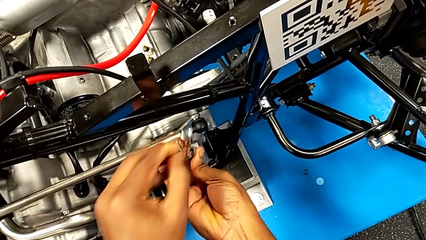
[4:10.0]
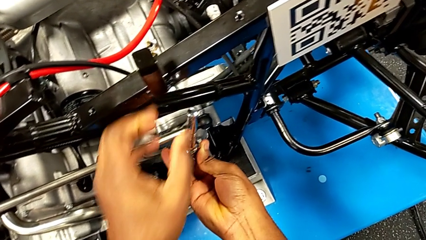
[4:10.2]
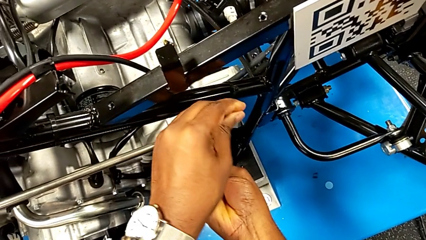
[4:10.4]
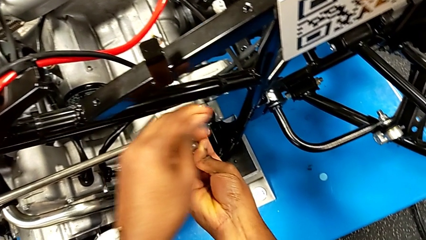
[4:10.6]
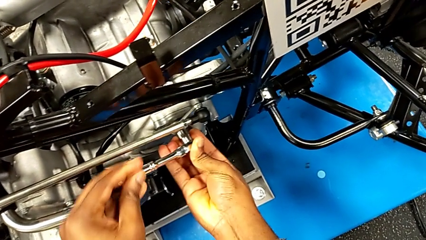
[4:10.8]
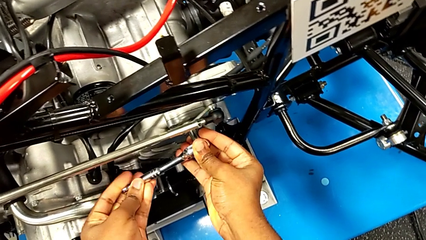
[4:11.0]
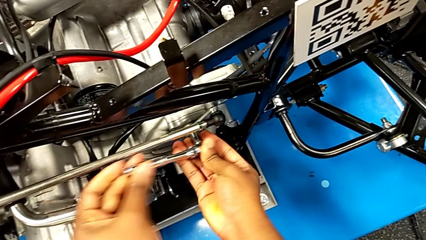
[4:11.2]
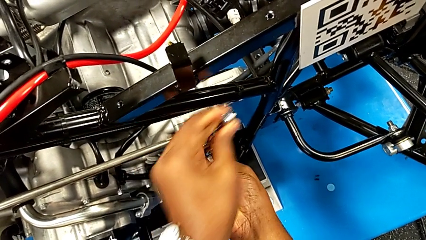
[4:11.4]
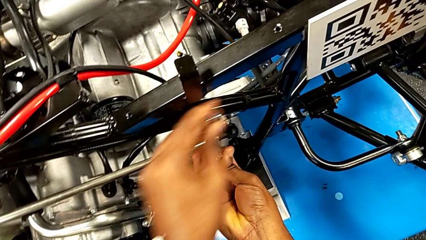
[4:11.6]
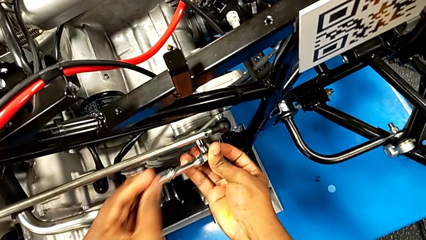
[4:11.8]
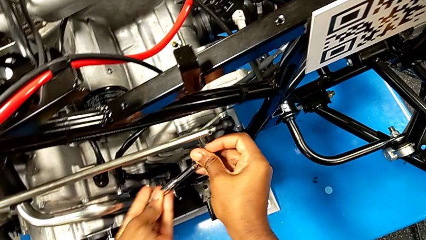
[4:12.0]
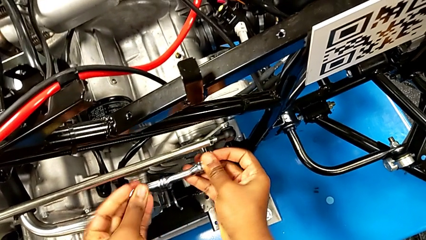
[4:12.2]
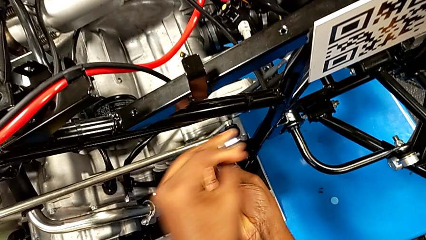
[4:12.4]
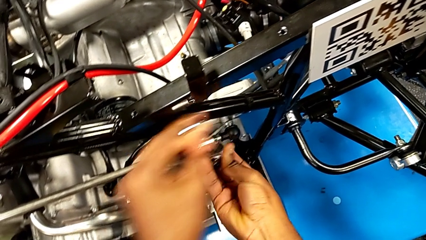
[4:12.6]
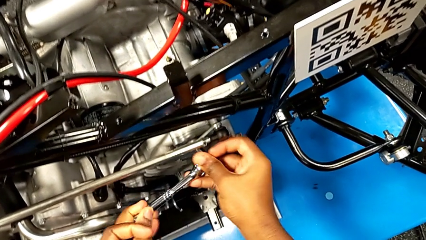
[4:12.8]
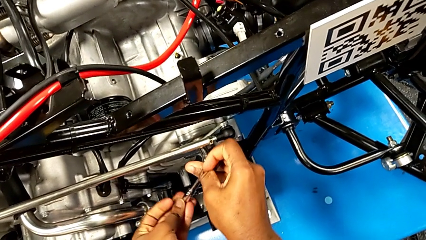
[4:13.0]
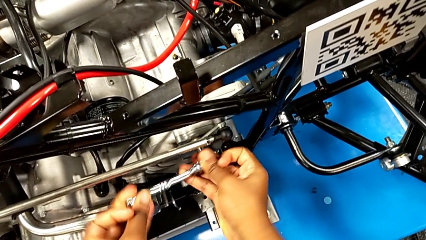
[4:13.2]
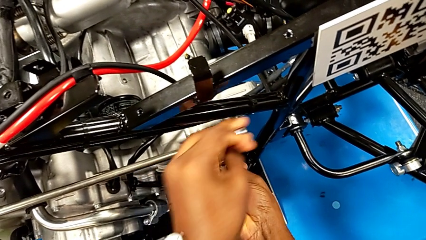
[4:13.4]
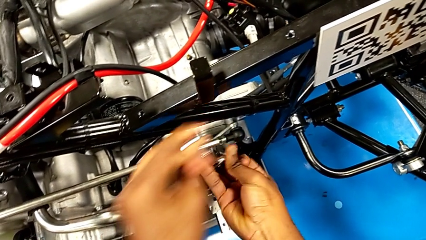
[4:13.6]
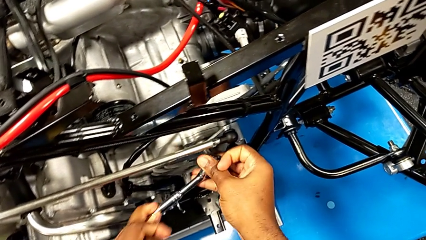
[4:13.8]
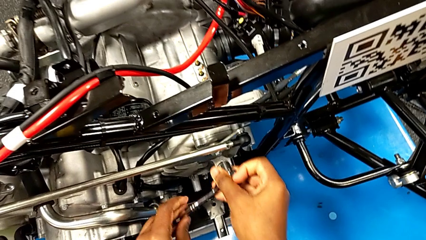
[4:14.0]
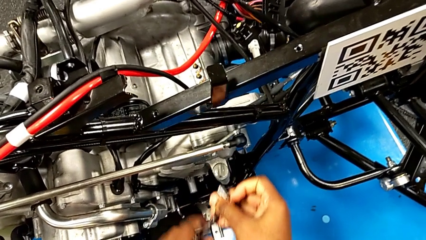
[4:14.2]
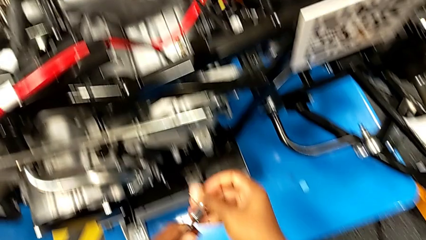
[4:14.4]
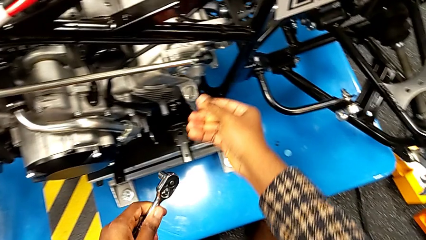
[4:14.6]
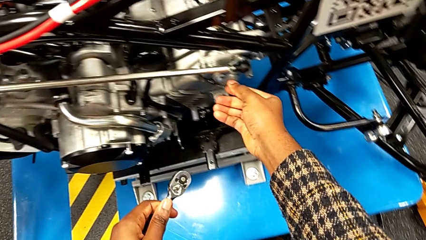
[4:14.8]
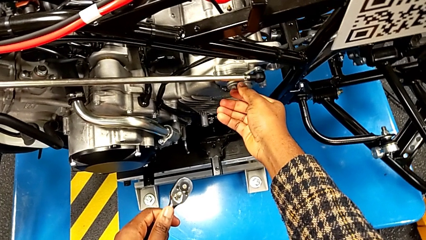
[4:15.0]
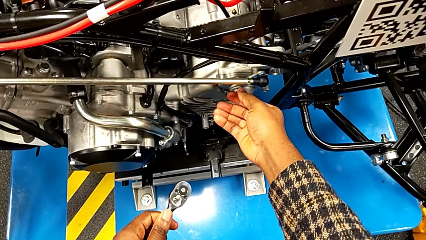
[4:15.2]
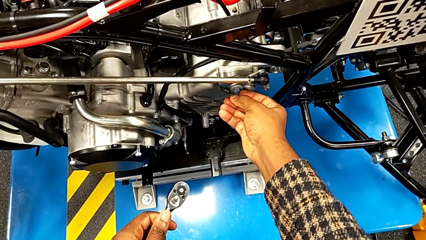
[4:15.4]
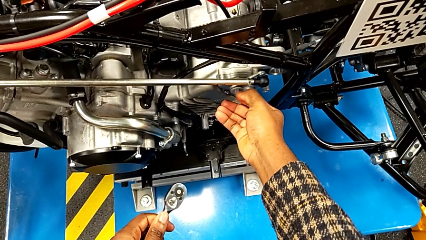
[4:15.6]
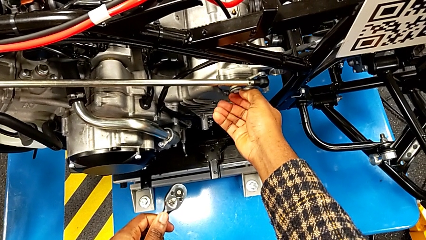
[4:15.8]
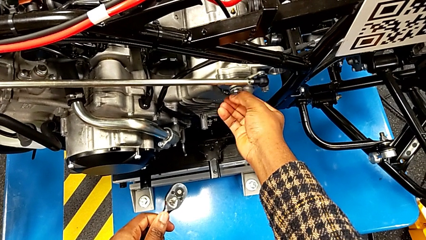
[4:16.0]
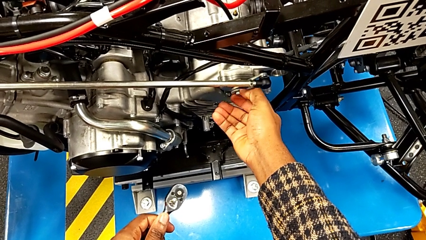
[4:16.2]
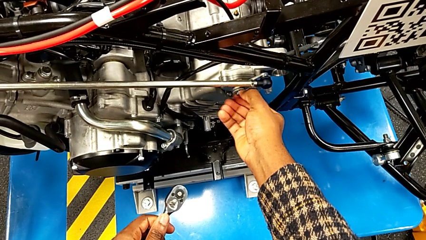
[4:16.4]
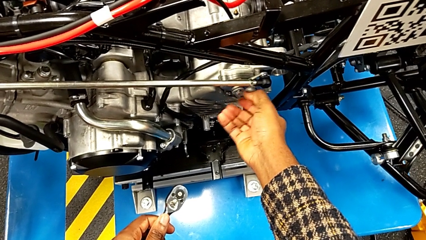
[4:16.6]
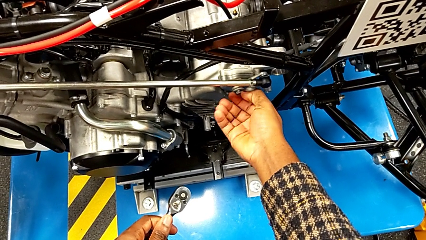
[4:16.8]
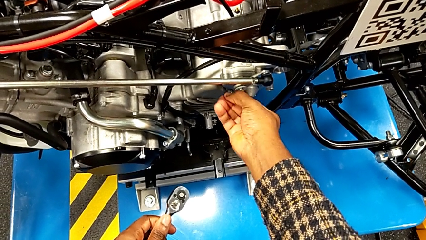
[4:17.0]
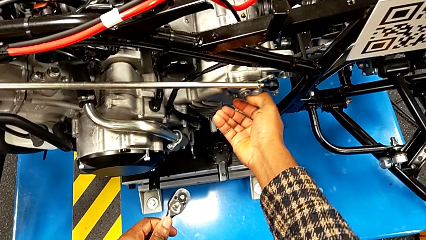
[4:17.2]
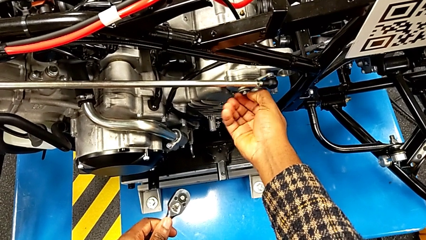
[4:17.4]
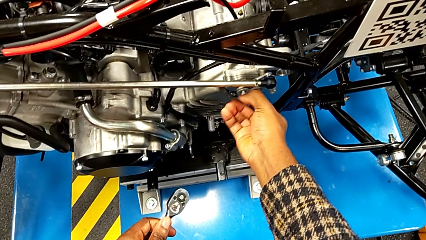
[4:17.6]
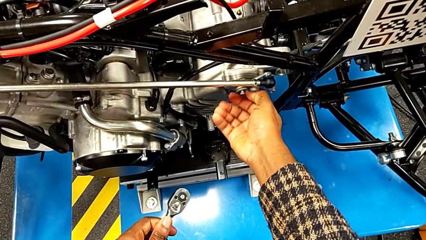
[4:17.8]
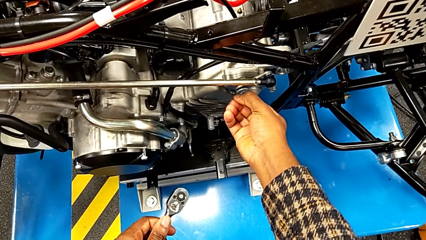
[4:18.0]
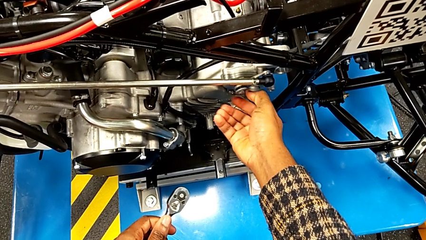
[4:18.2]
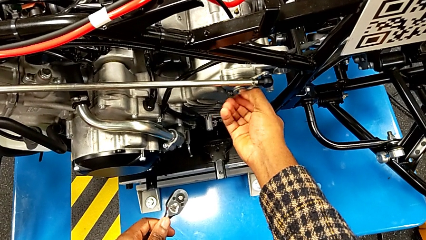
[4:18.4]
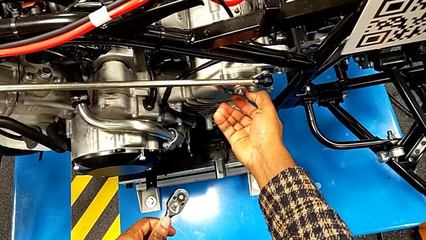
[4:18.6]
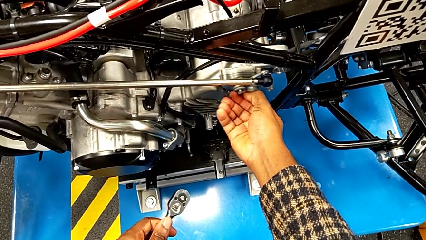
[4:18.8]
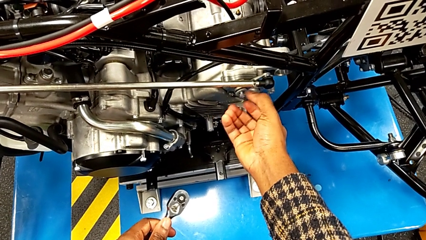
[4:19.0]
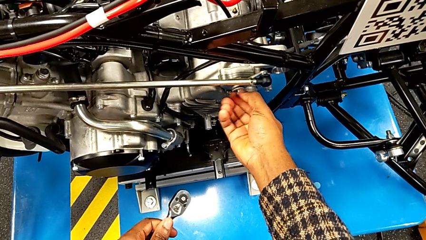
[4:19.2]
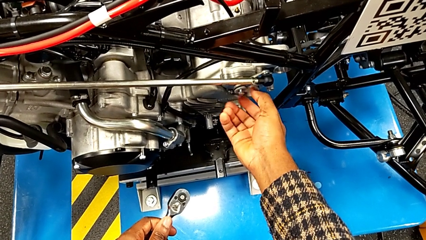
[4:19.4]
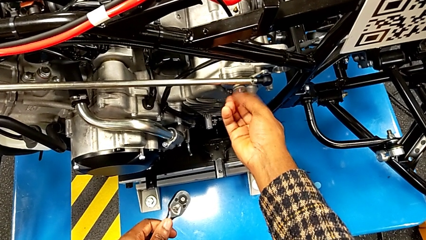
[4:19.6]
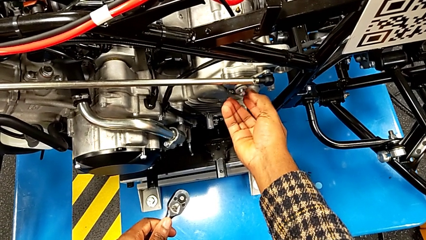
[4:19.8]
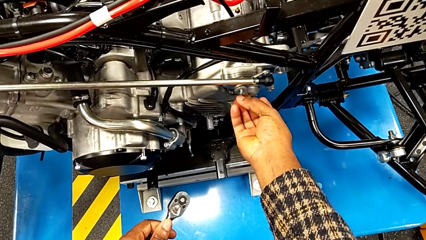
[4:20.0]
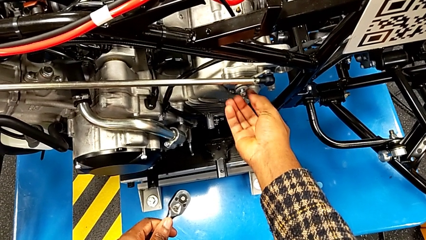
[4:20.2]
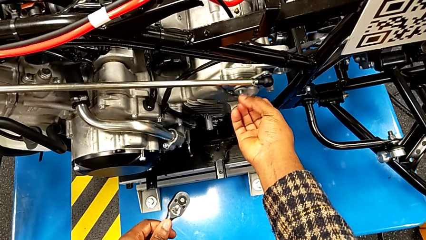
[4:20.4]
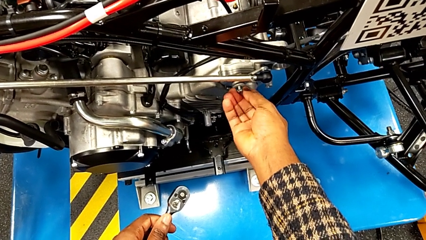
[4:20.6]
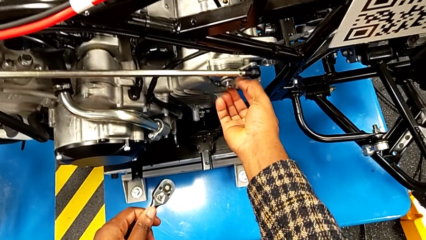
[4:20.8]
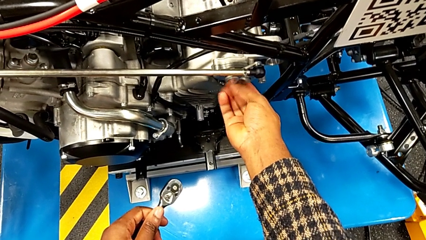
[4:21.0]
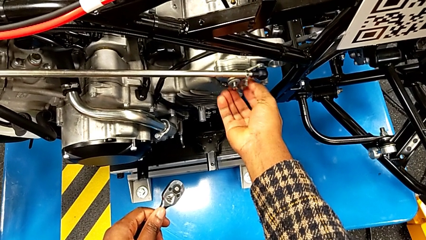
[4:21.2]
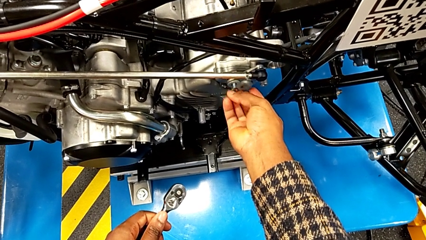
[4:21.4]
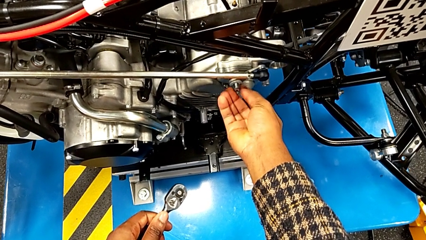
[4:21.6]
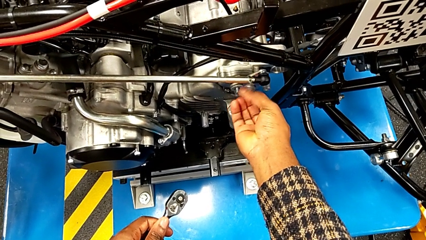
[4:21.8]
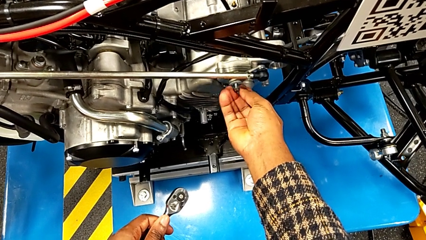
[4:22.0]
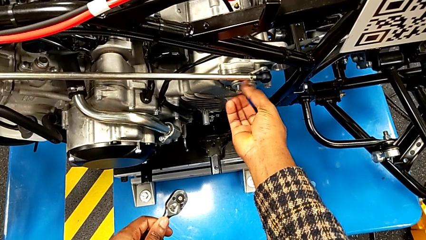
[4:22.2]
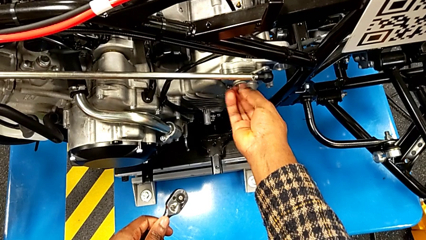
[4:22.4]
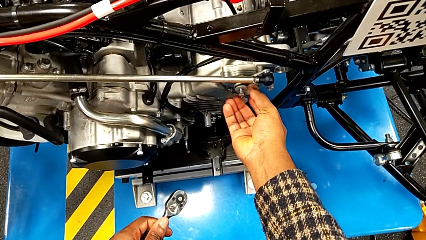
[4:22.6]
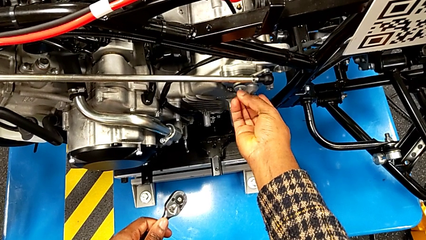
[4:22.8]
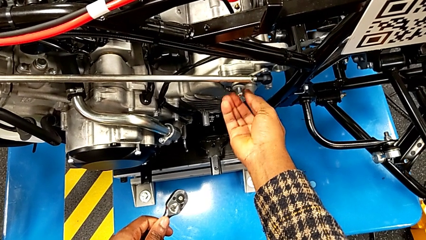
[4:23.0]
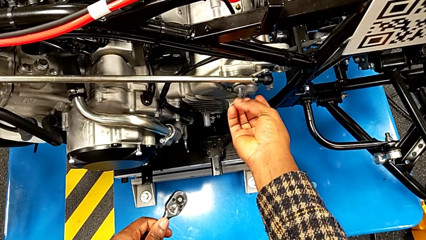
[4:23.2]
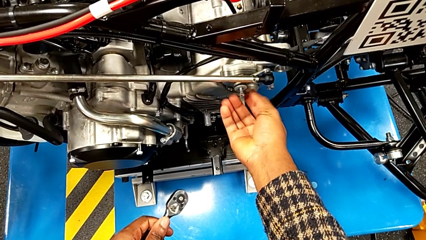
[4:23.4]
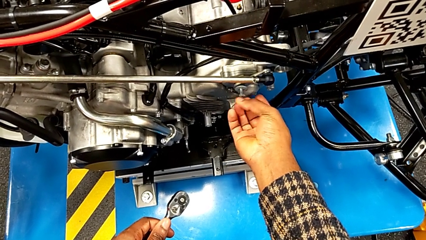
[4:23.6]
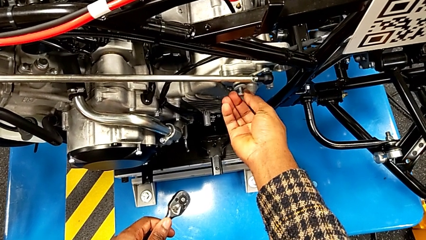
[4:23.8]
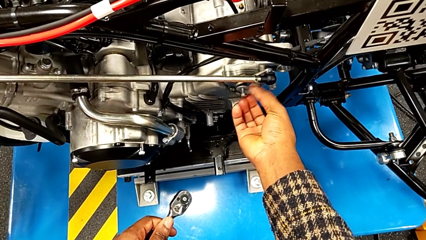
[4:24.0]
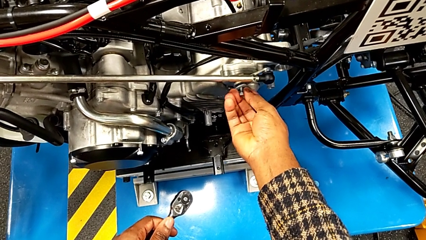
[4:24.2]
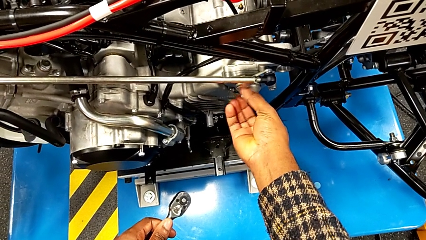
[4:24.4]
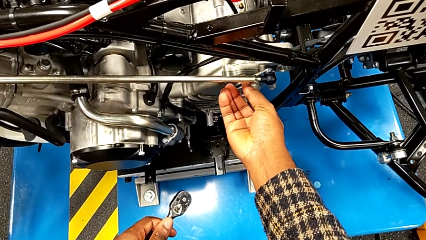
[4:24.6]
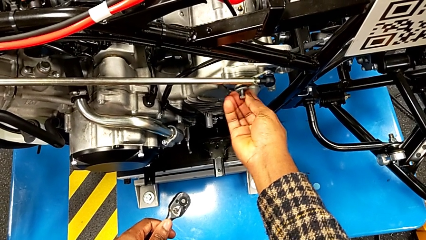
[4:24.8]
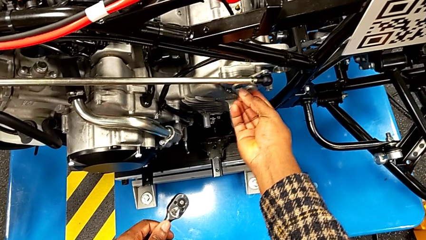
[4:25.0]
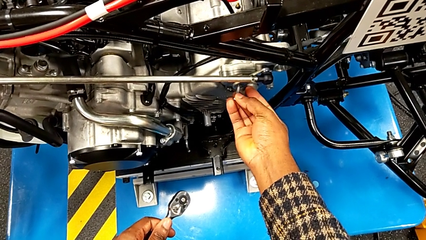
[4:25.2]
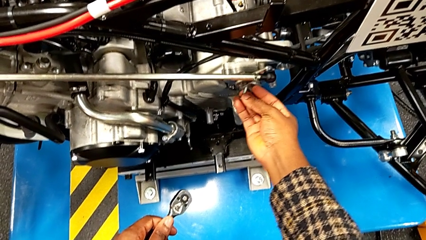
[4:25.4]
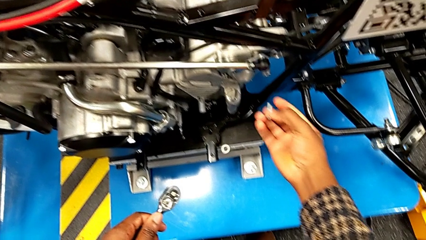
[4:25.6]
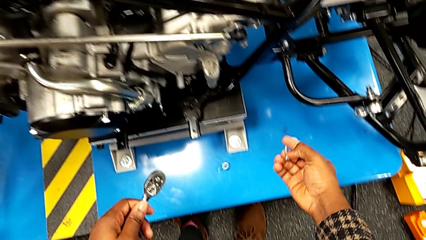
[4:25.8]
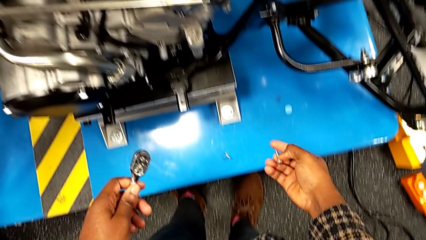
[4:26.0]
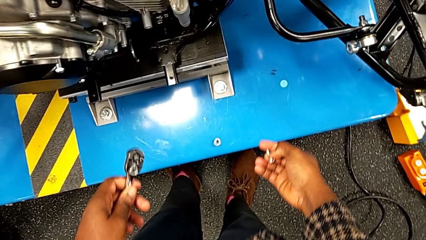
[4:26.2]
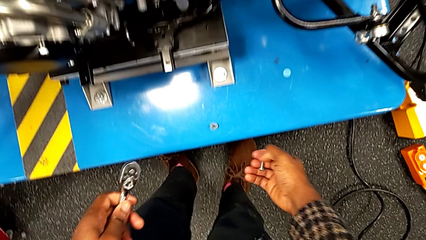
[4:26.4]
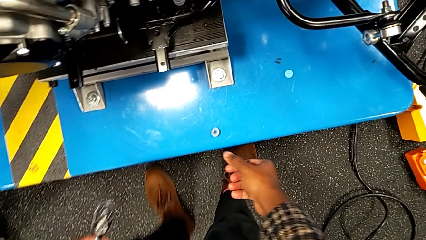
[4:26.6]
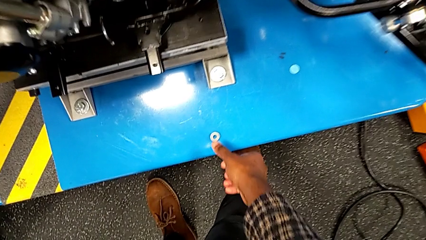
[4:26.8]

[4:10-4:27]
The camera wearer is unscrewing the bolt from the lever arm. They unscrew the bolt, withdraw the ratchet, unscrew the bolt, withdraw the bolt, wrongly drop the washer accidentally, attempting to withdraw it, and approach it.
